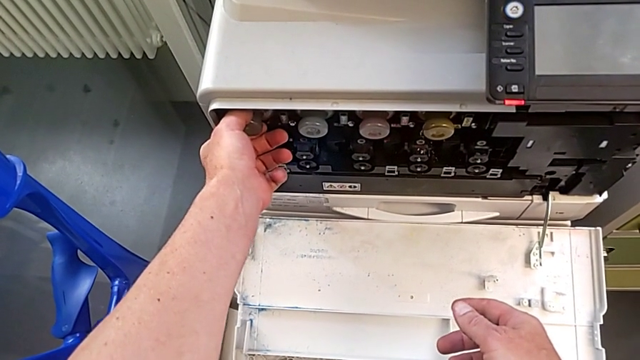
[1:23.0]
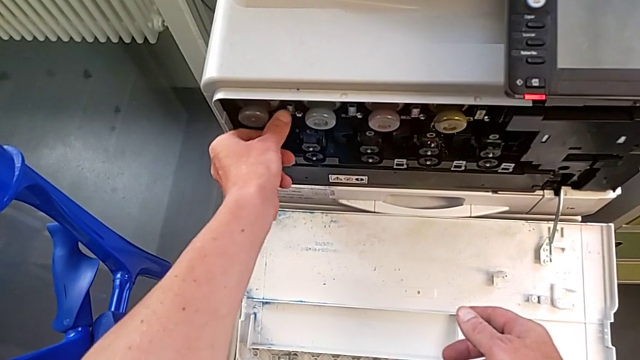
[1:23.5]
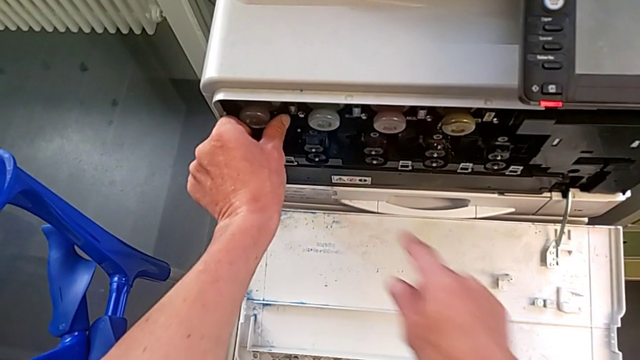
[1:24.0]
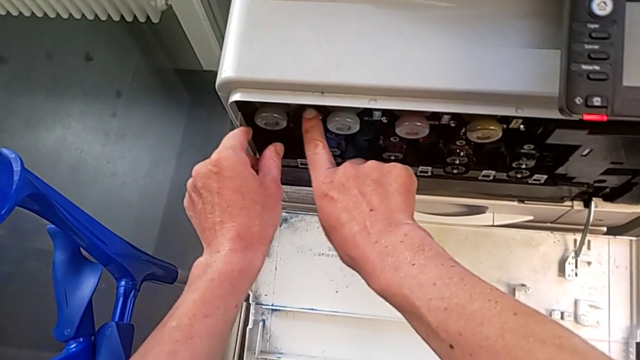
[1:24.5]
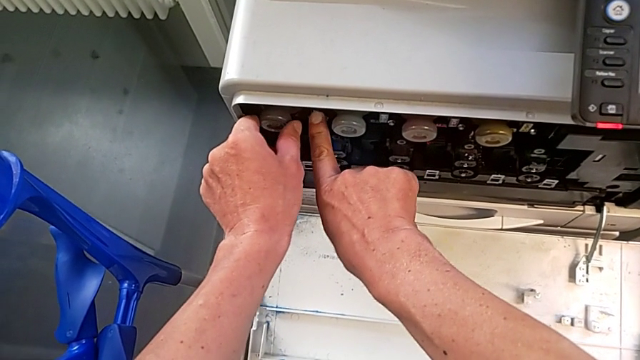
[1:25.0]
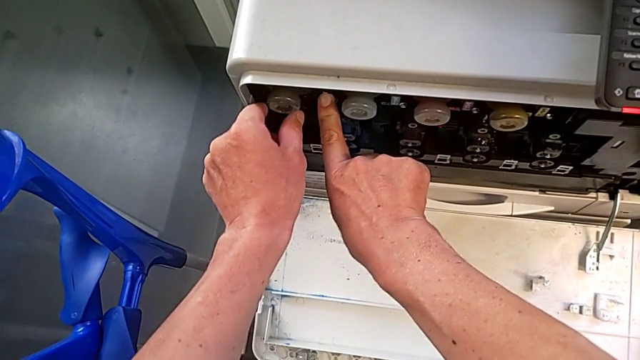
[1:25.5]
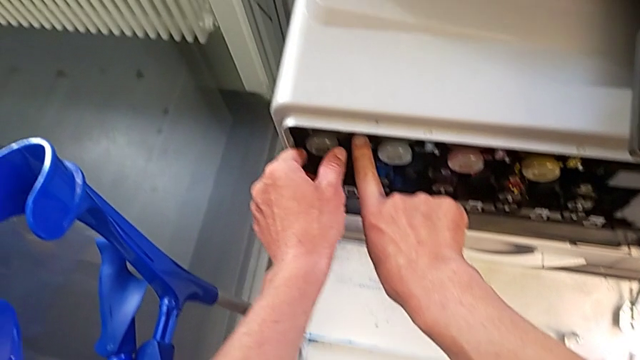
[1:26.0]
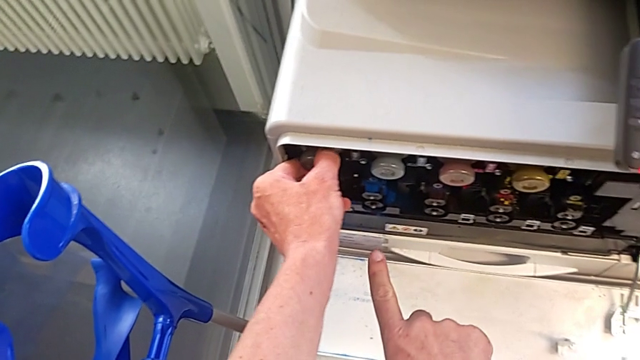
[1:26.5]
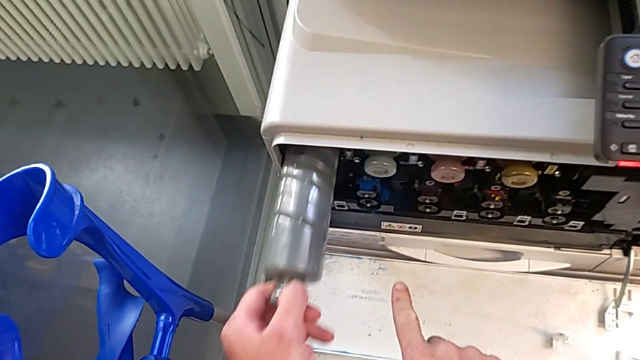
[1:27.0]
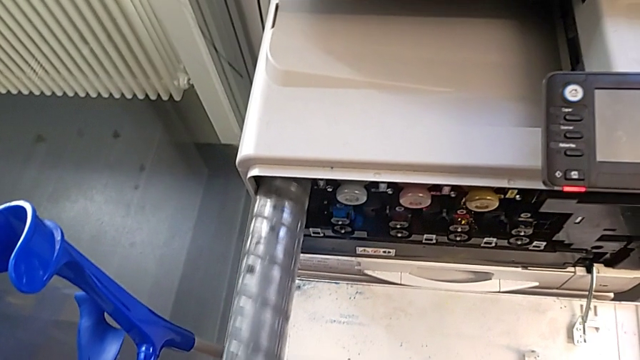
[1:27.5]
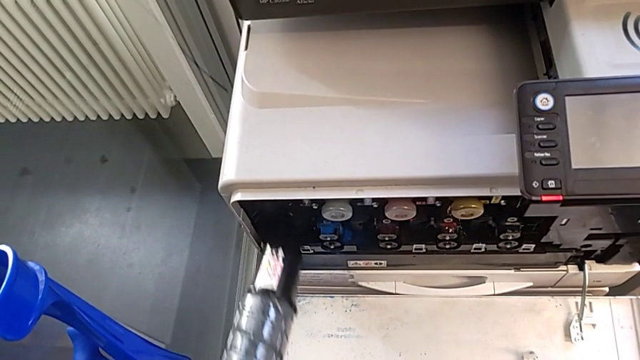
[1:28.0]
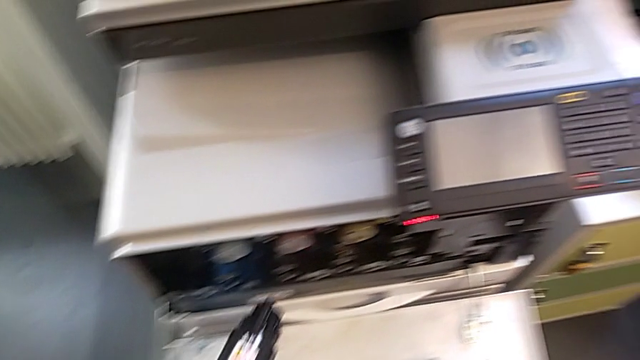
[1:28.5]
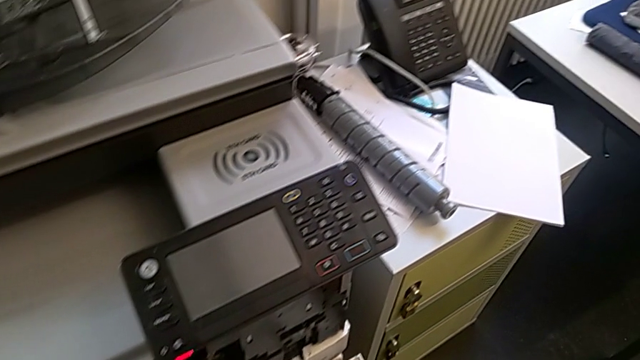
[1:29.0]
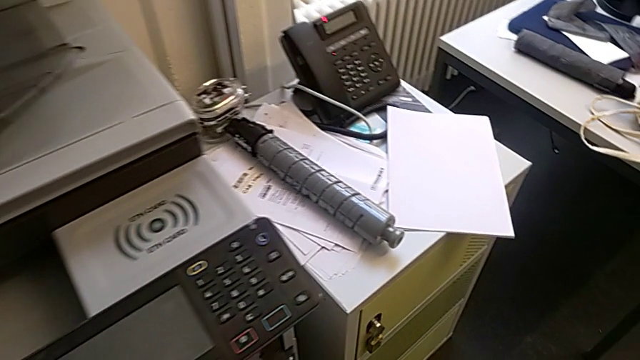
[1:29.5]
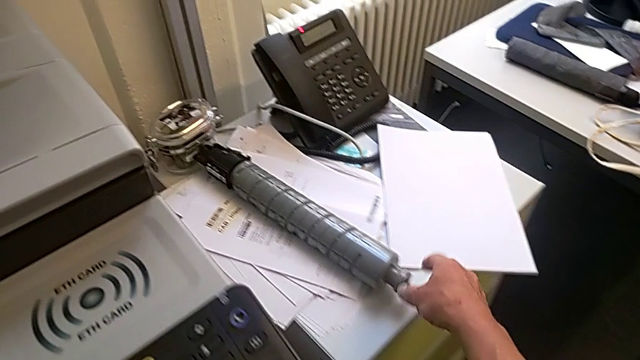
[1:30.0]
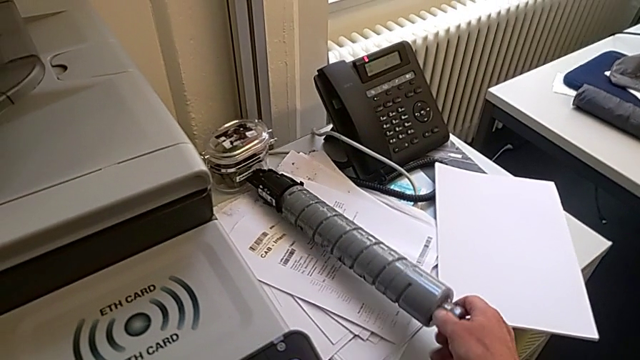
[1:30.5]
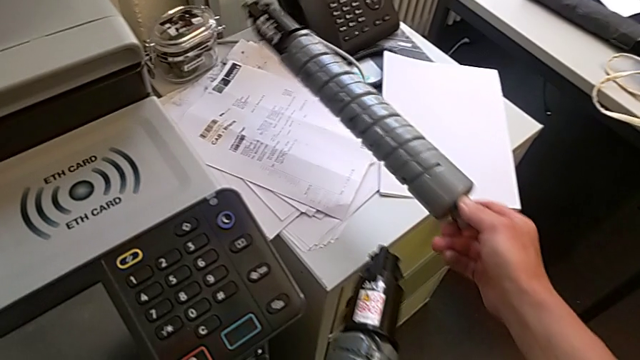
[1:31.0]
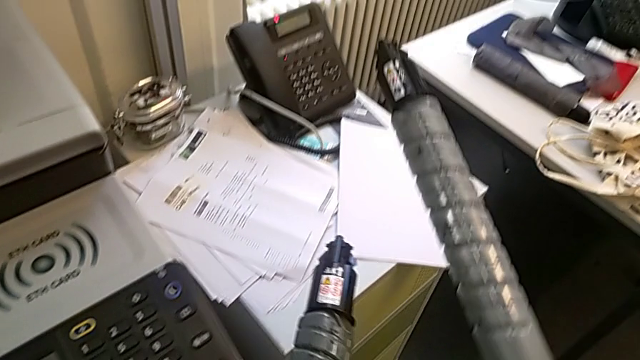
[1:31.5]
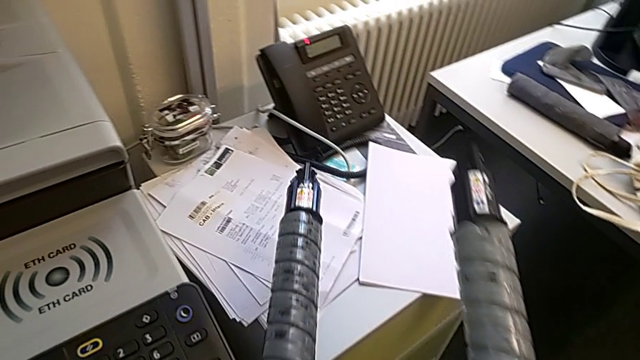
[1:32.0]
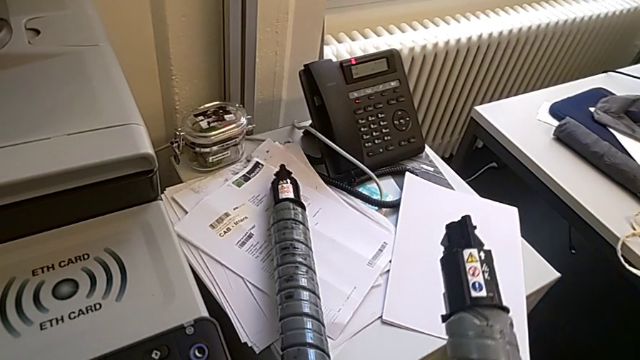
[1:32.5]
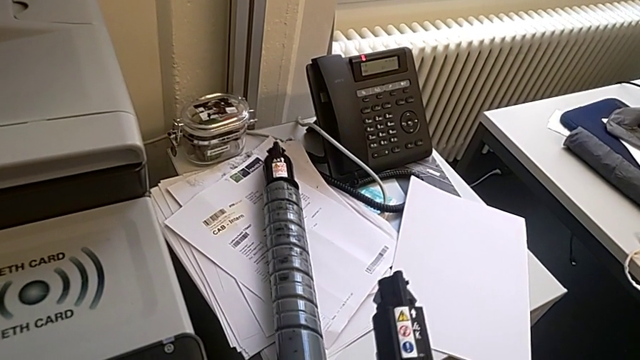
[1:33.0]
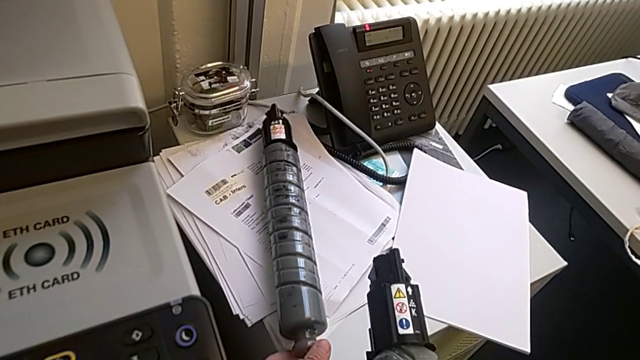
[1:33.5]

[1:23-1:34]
The camera wearer is changing the ink cartridge regularly. They touch the ink cartridge, pull it, grab it, lift it and place it.

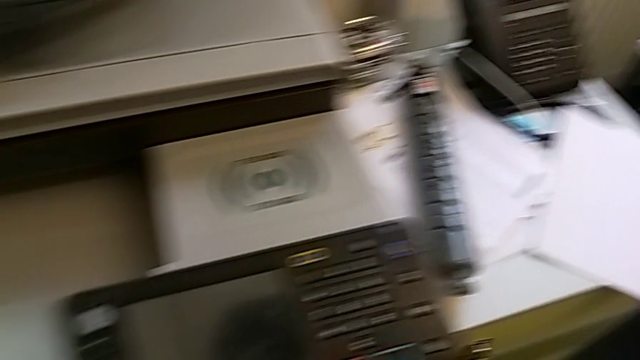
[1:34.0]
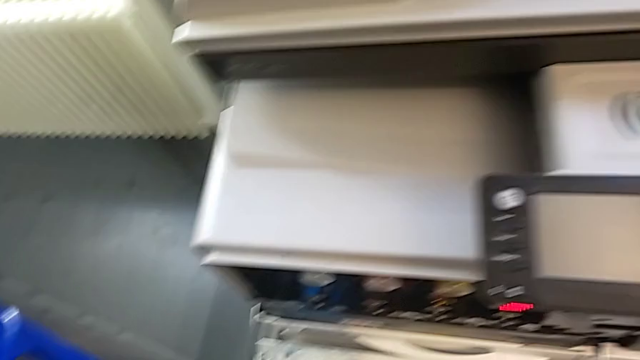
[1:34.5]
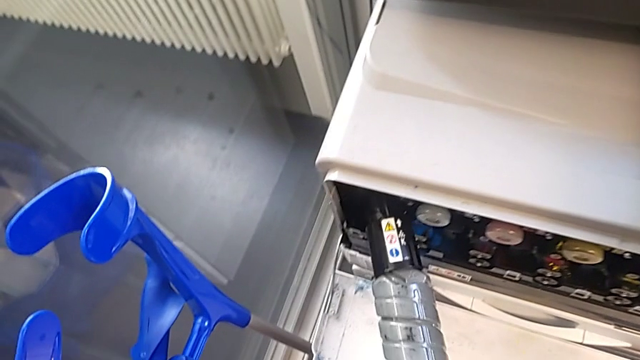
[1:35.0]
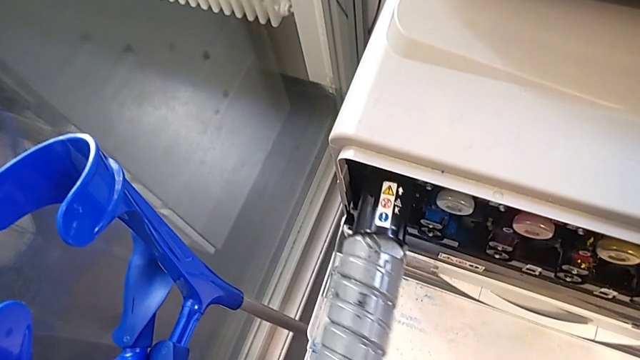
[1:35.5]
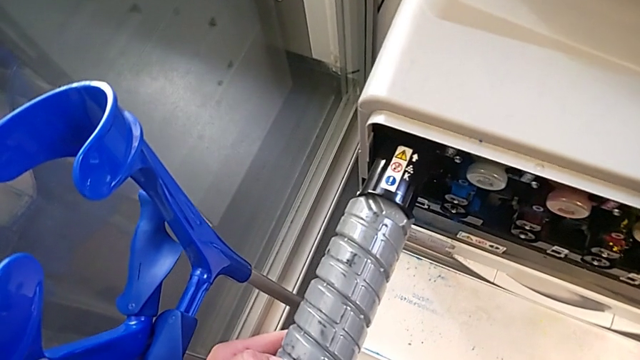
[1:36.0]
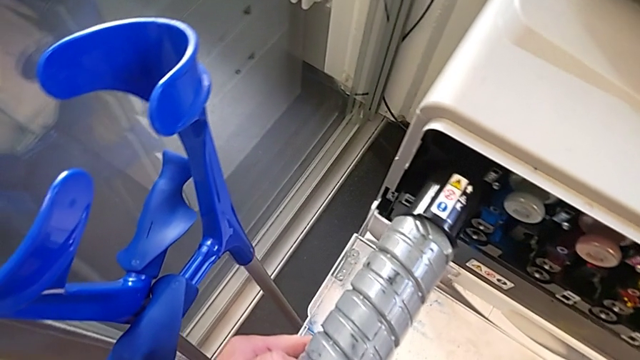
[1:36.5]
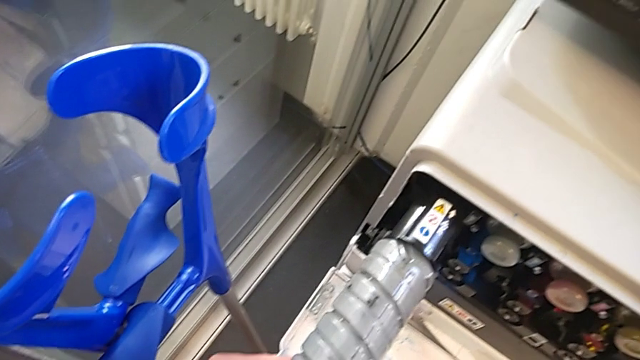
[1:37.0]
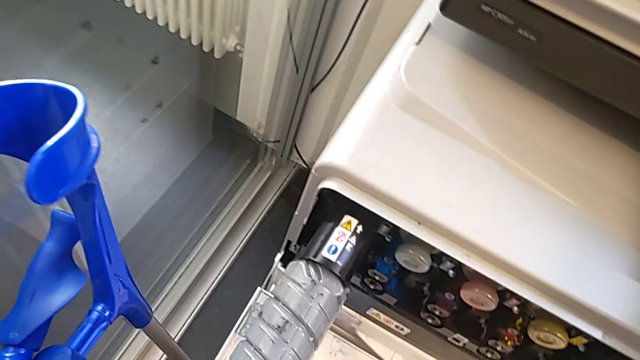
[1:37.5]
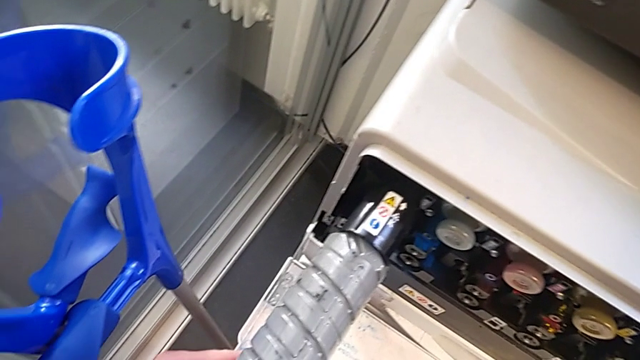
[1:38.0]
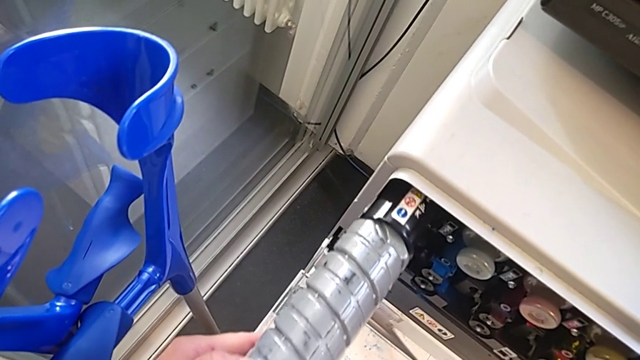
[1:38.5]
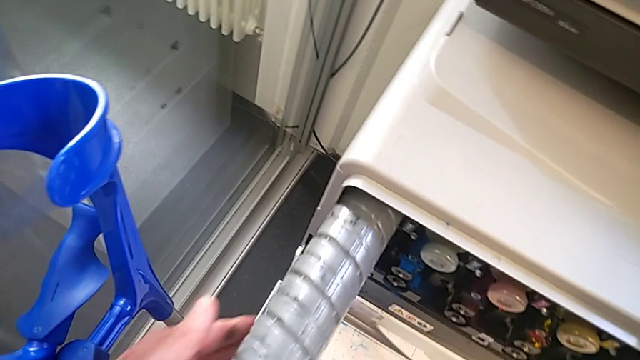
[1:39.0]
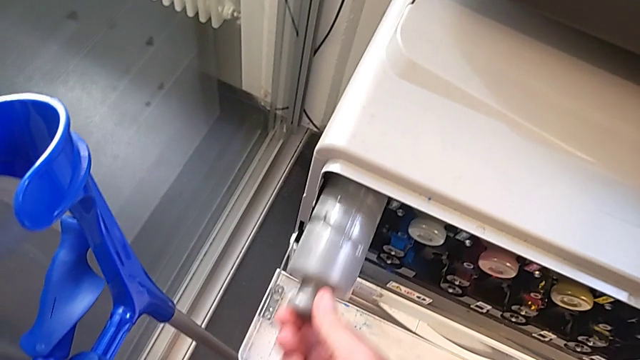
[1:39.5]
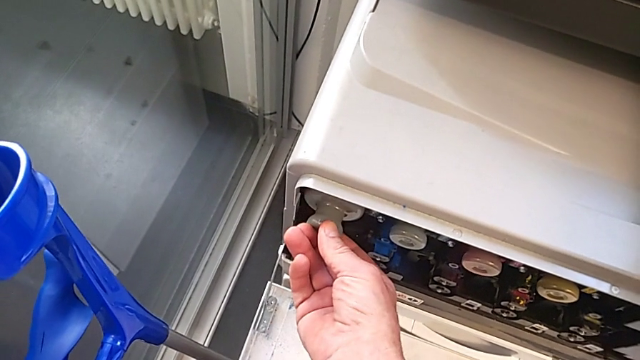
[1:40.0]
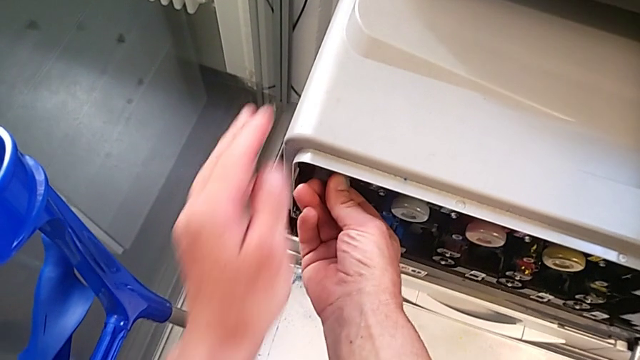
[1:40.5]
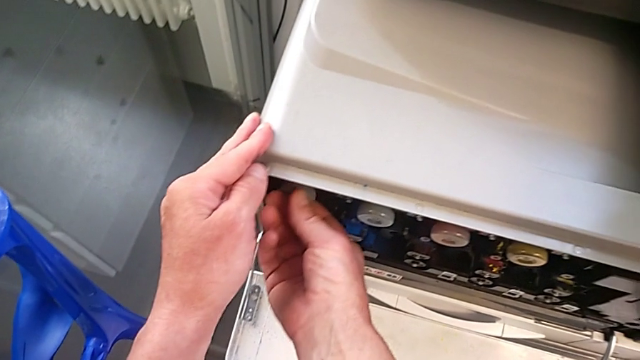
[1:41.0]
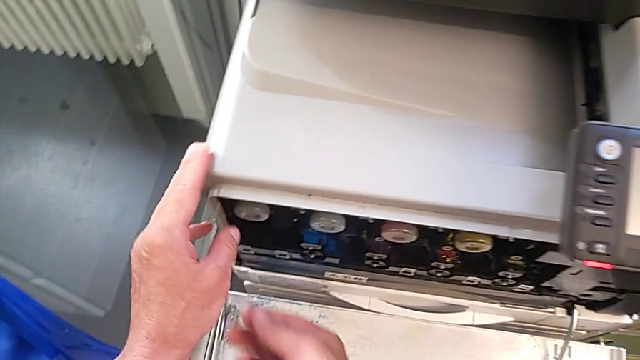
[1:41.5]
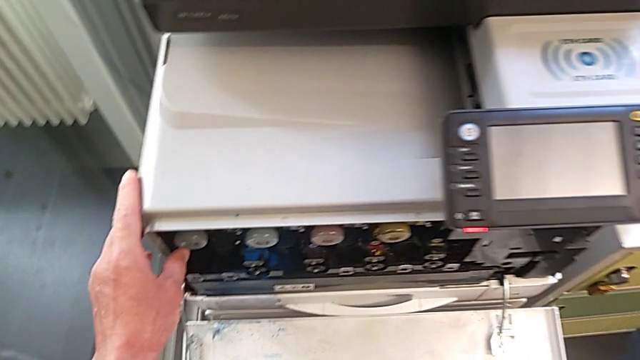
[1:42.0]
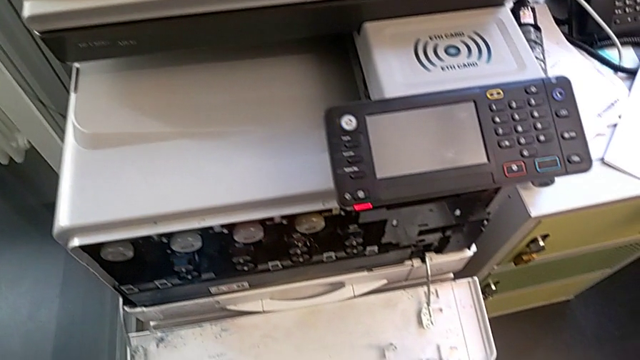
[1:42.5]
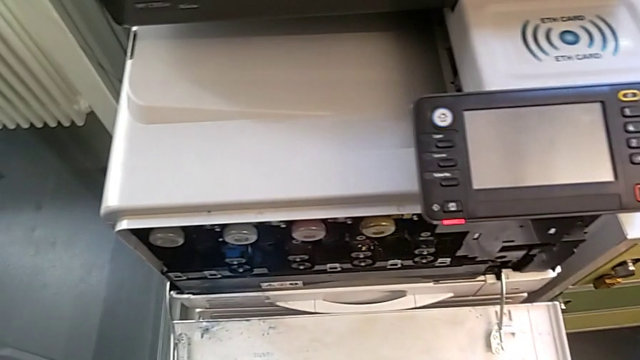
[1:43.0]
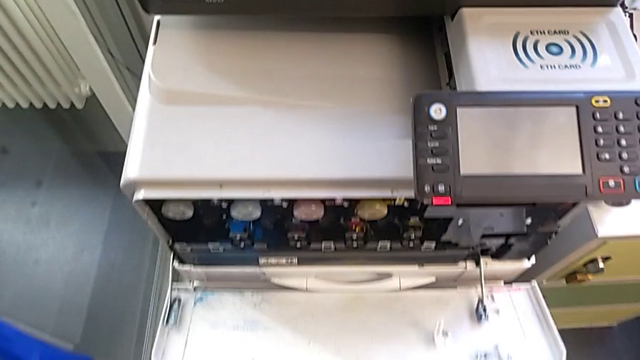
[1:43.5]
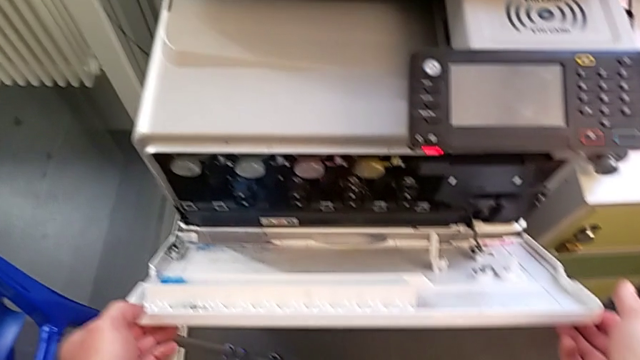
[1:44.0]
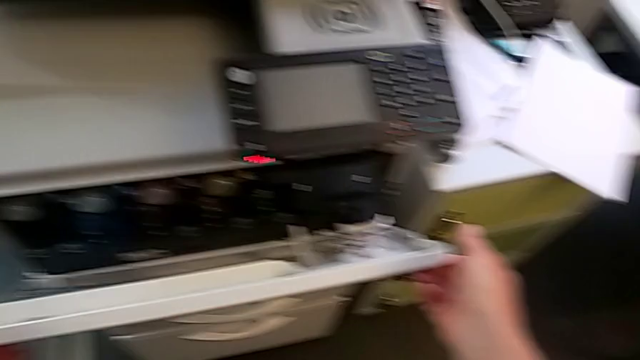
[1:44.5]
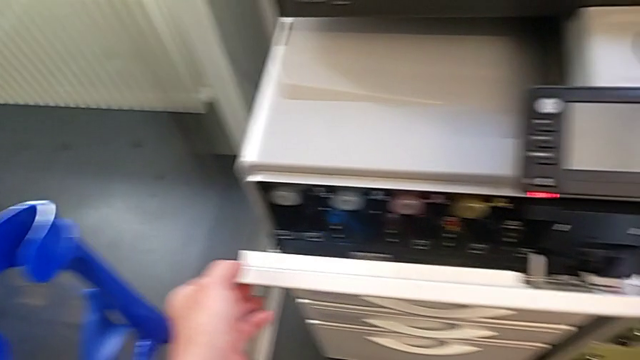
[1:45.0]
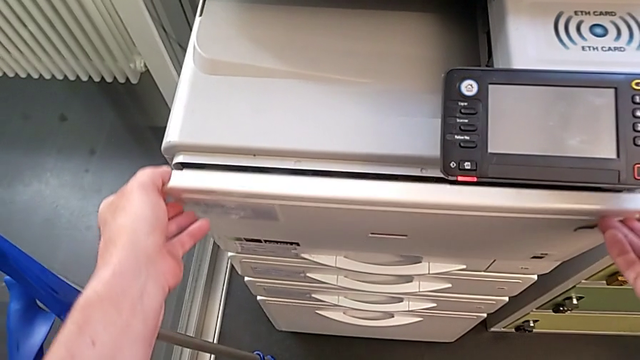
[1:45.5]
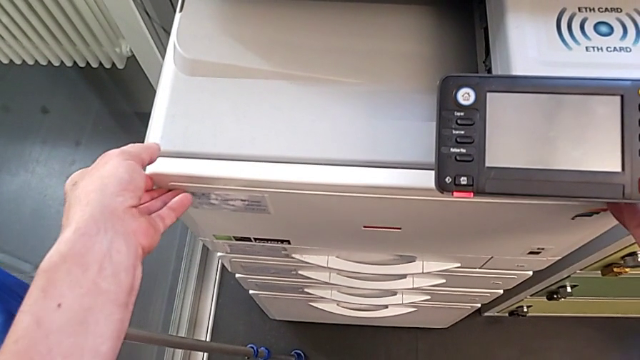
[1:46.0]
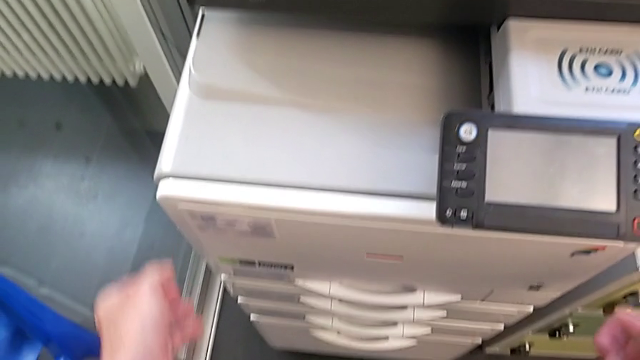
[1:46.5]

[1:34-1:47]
The camera wearer is changing the ink cartridge regularly. They insert the ink cartridge, push the new ink cartridge and close the cartridge gate.
